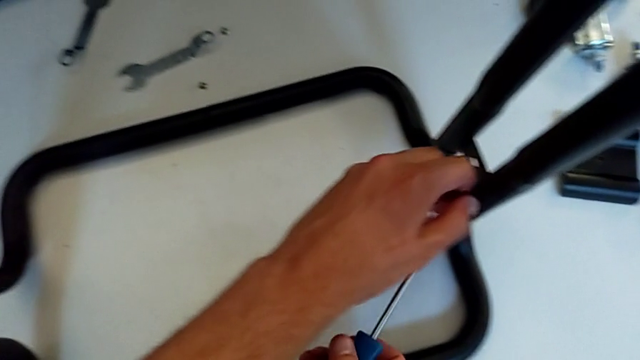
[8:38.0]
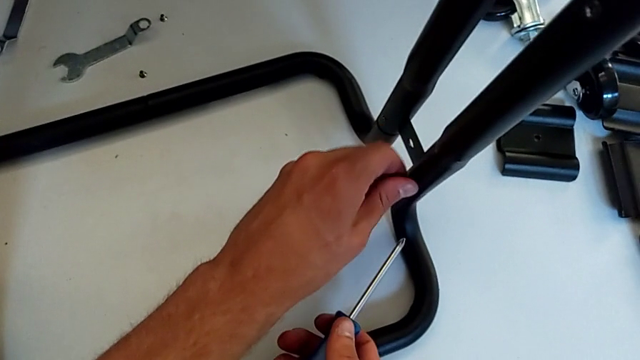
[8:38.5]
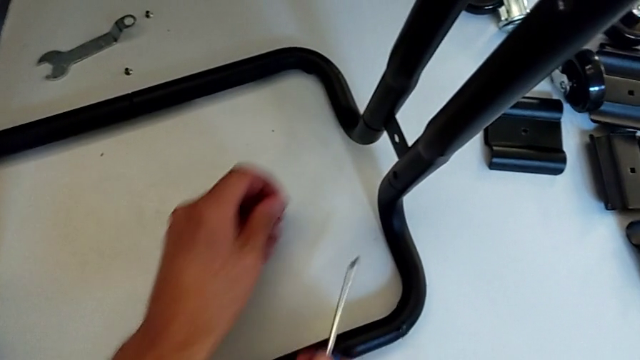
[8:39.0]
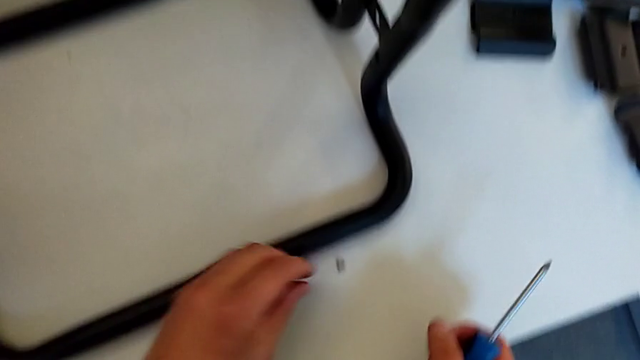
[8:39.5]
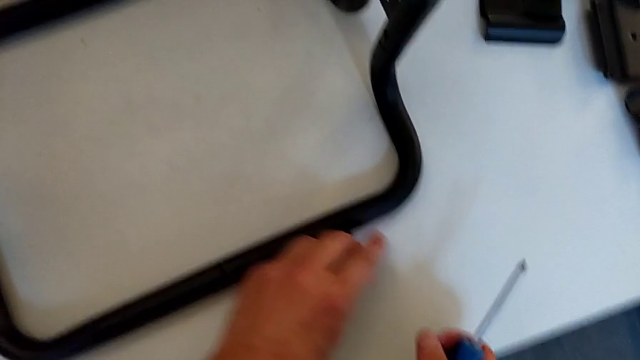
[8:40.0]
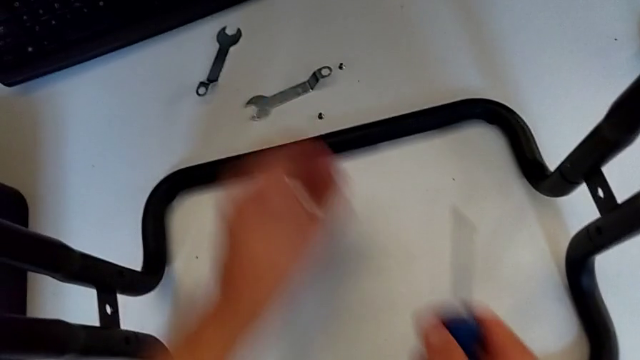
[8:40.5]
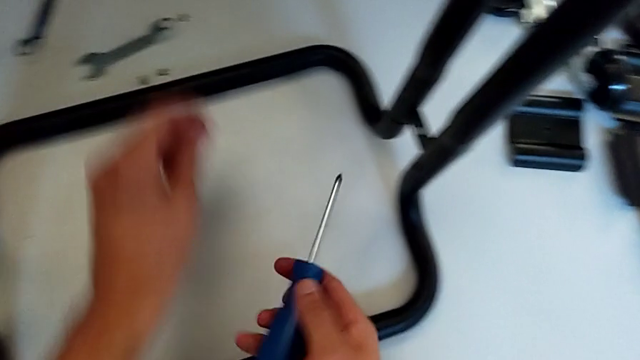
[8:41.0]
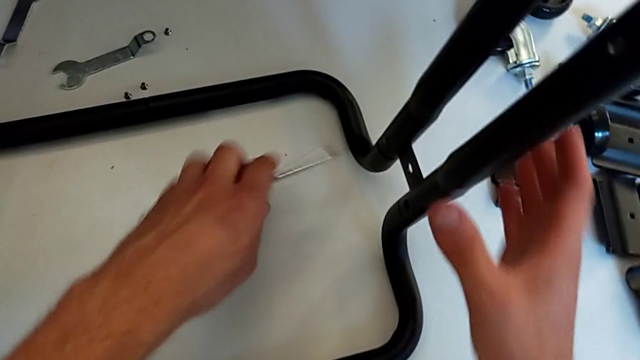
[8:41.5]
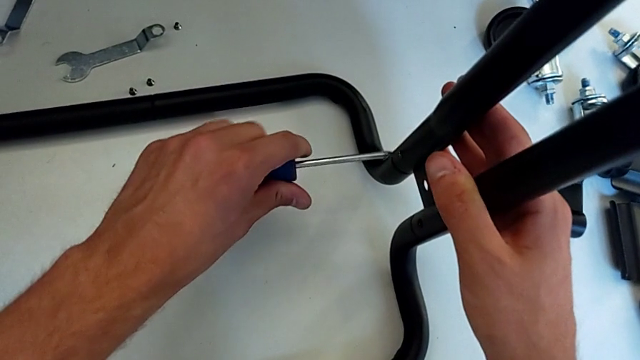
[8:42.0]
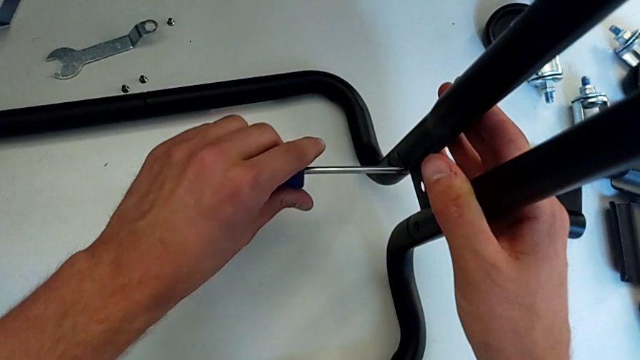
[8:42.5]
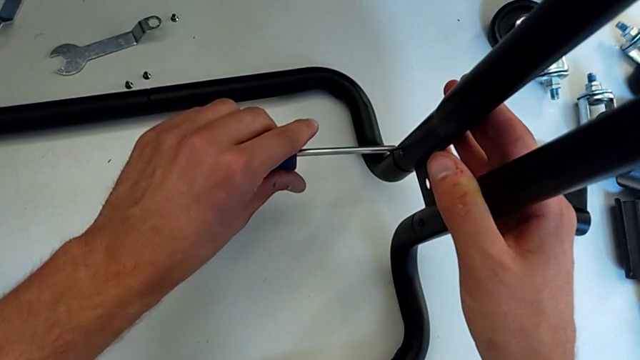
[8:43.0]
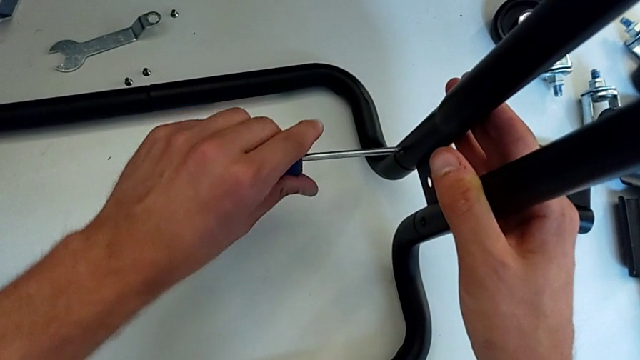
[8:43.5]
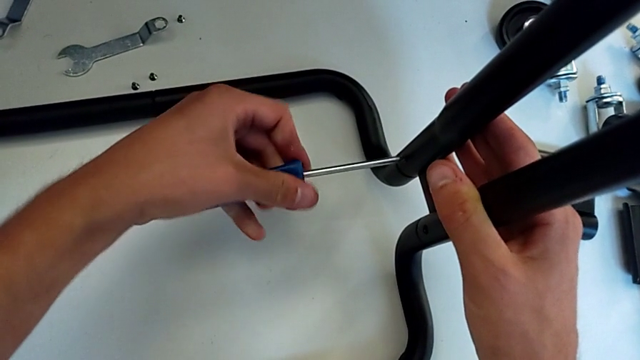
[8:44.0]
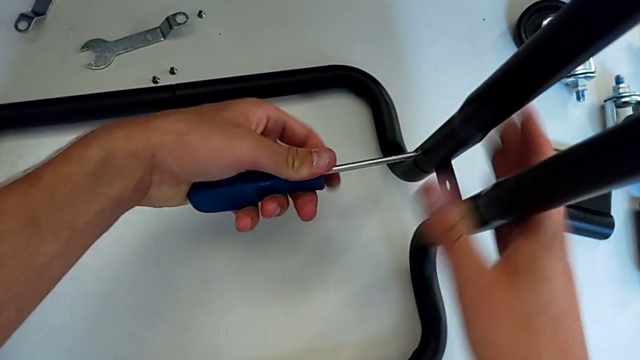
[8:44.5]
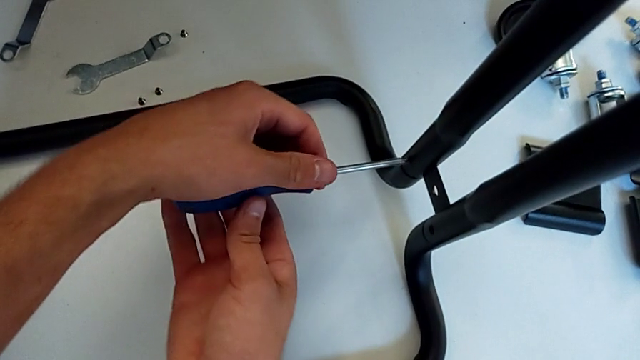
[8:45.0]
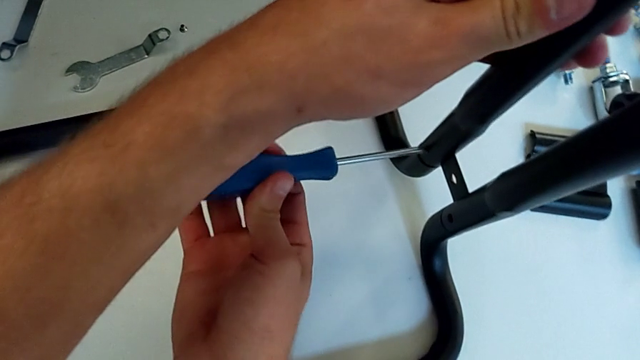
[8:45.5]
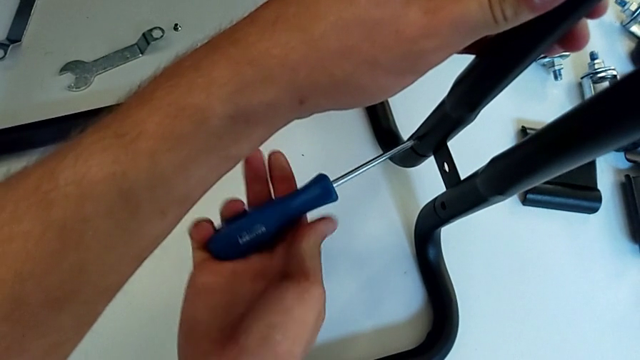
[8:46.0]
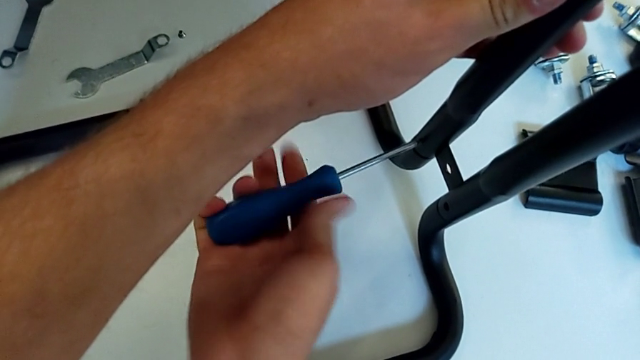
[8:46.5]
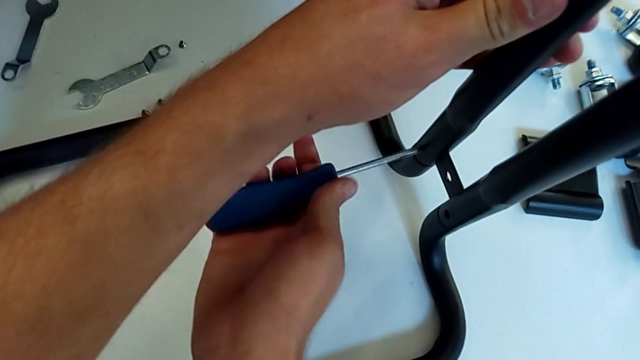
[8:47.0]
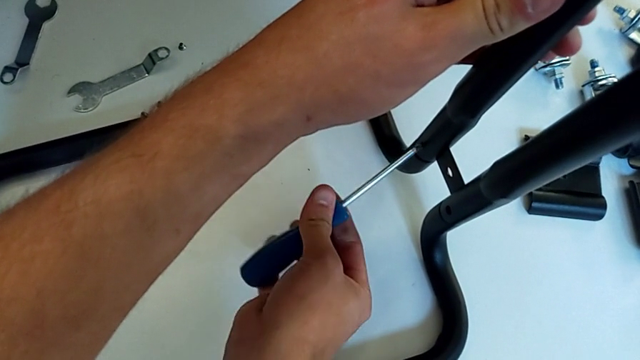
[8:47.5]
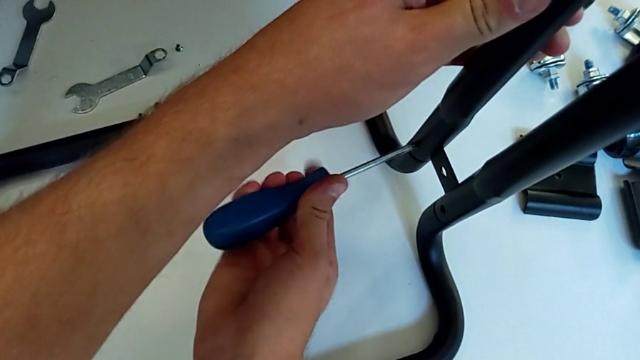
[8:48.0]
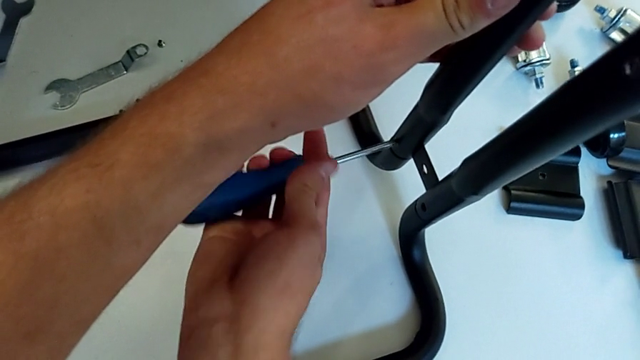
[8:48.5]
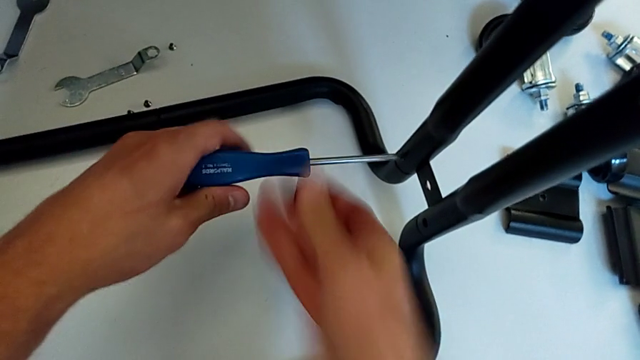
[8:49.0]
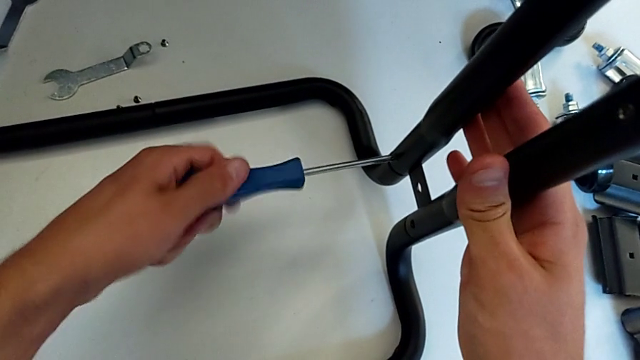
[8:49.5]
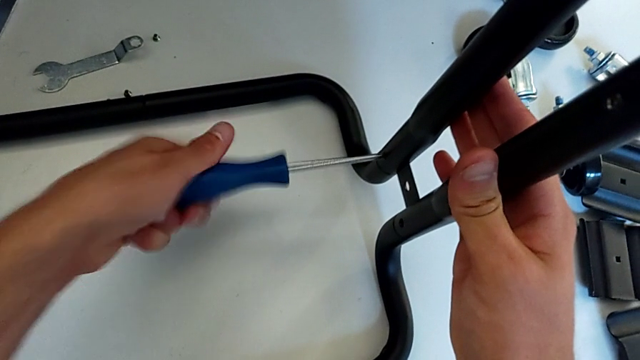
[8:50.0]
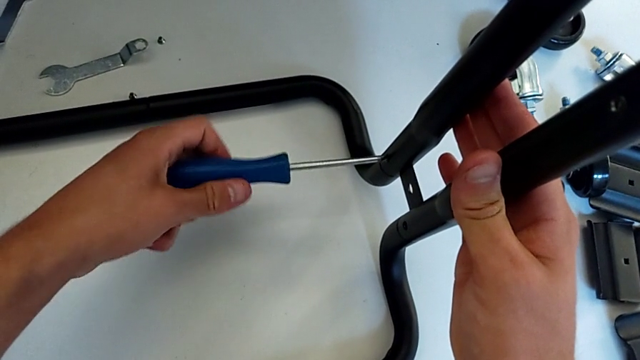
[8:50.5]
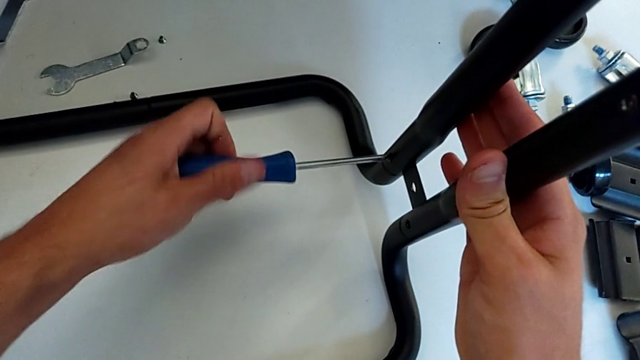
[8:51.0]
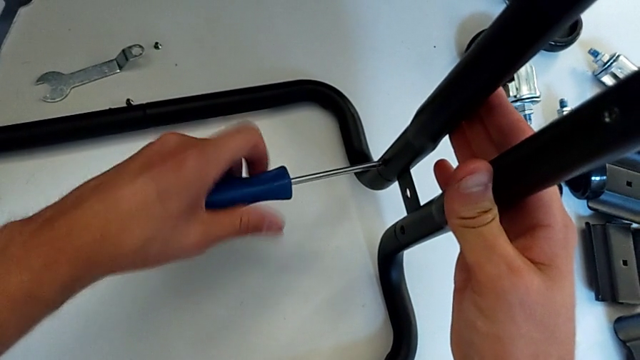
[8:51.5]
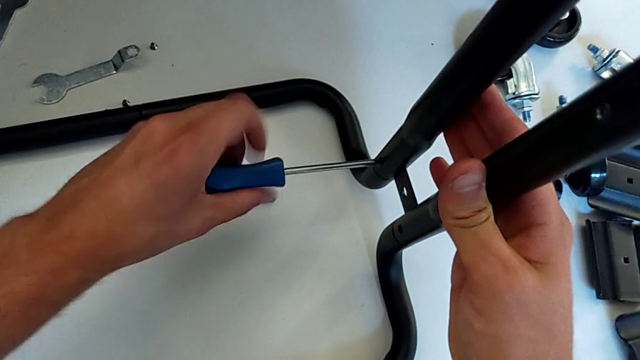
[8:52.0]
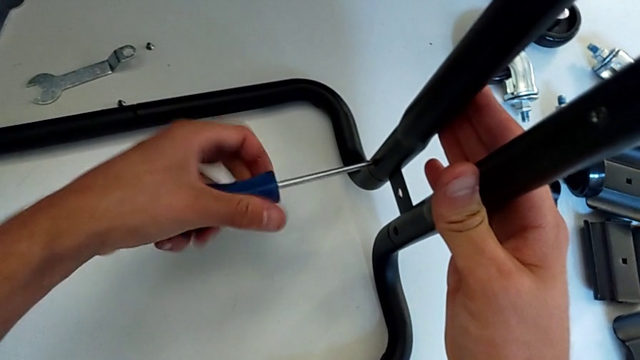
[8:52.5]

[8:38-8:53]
The camera wearer is disassembling the black side bars. They disassemble the screw, place it, grab the screw, place it, insert the screwdriver and unscrew the screw.

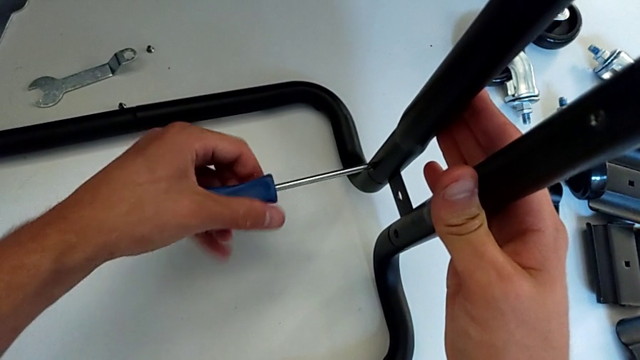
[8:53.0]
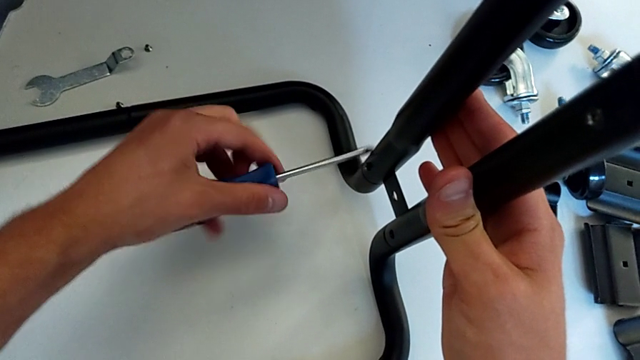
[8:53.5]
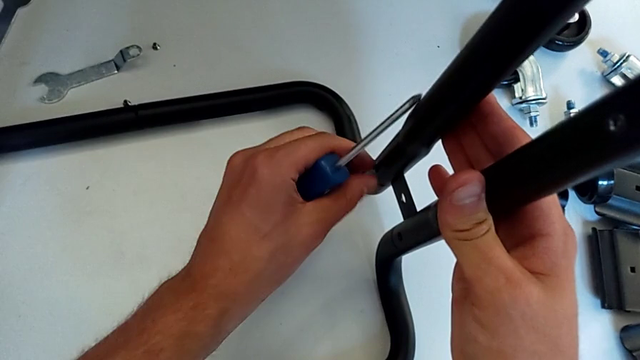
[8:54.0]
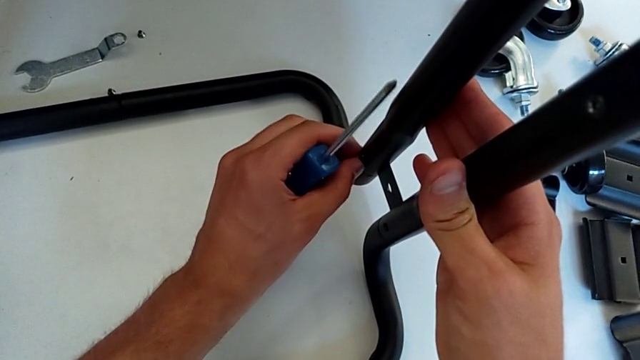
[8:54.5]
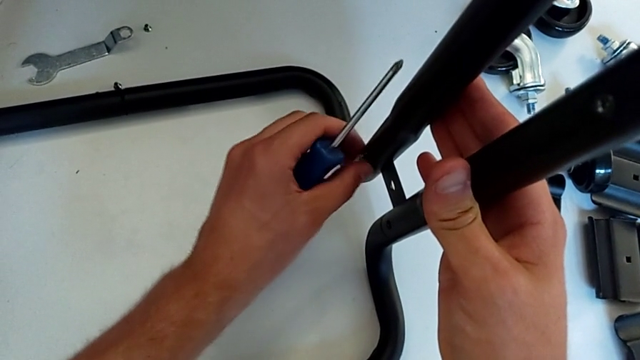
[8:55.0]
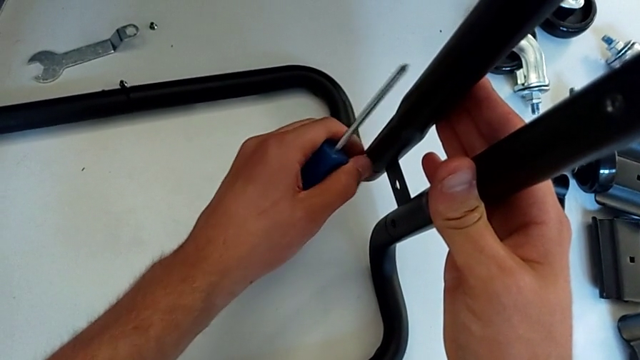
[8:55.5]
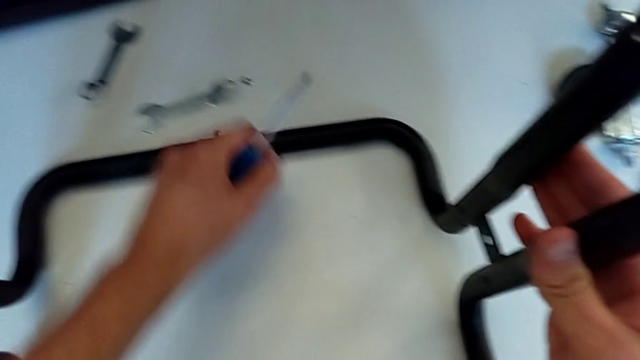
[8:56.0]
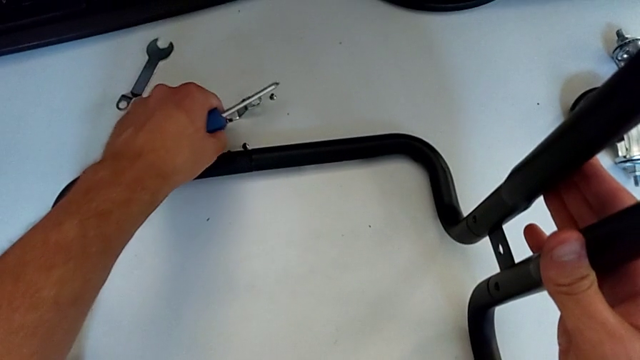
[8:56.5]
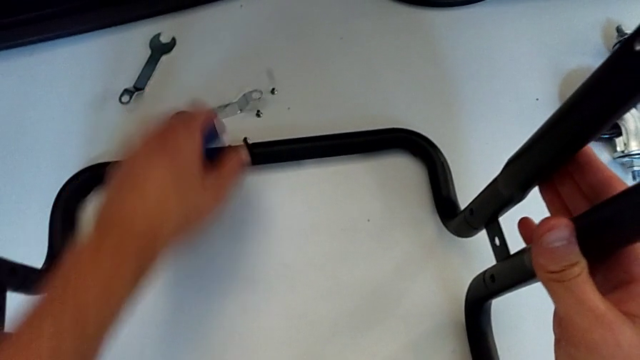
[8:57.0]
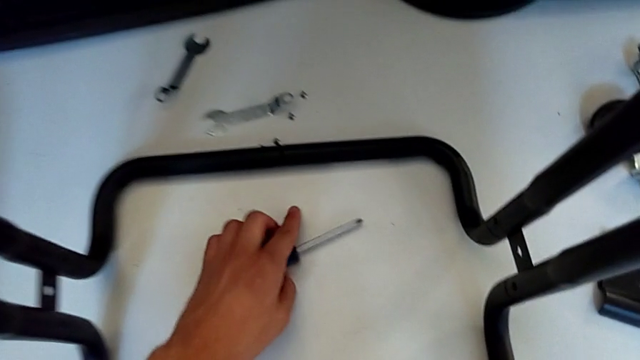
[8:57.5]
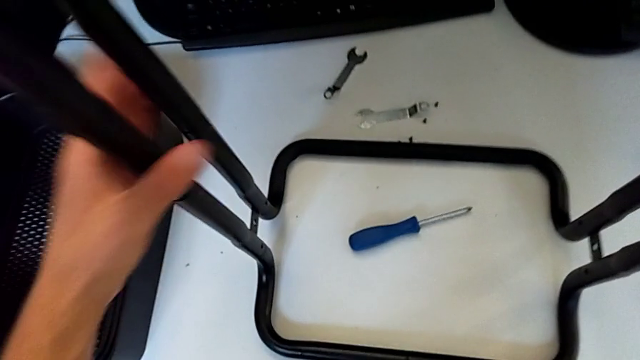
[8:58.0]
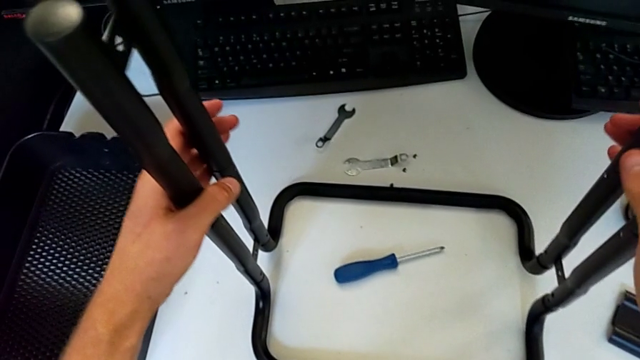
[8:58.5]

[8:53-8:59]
The camera wearer is disassembling the black side bars. They withdraw the screwdriver, unscrew the screw, disassemble it, wrongly drop it, place the screwdriver and disassemble the half frame.
